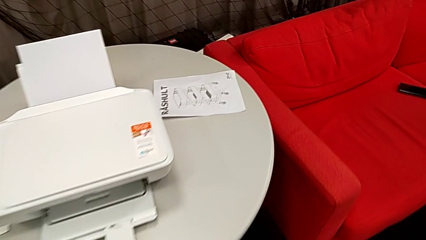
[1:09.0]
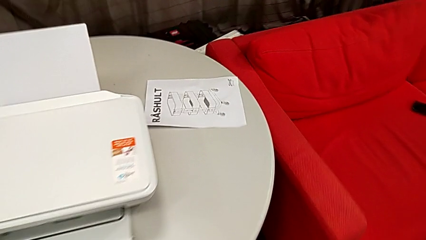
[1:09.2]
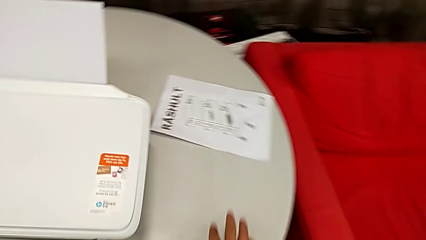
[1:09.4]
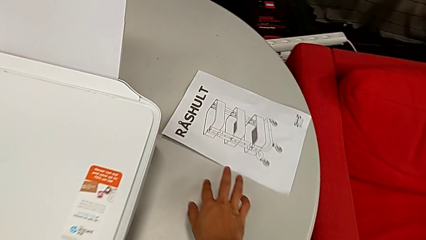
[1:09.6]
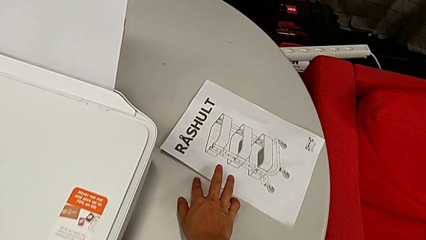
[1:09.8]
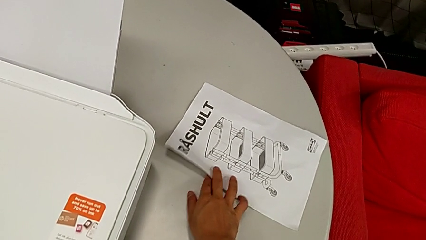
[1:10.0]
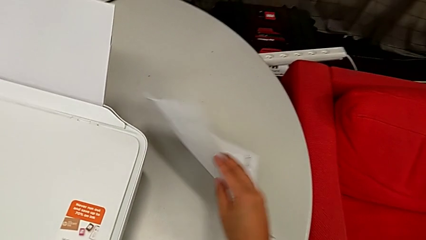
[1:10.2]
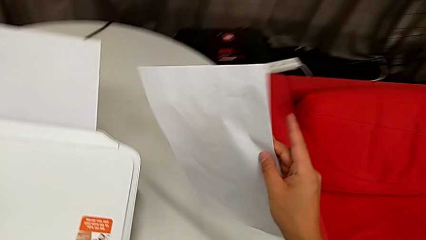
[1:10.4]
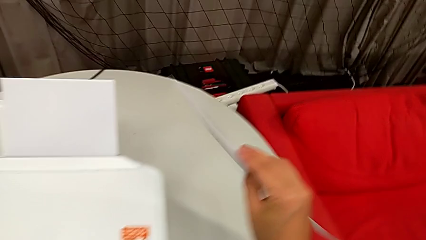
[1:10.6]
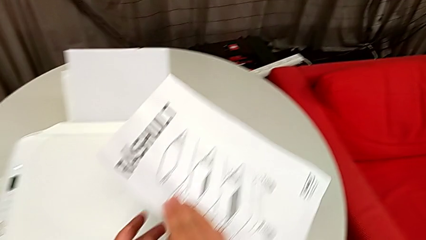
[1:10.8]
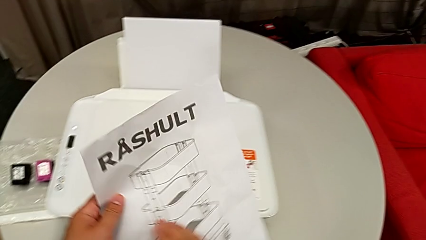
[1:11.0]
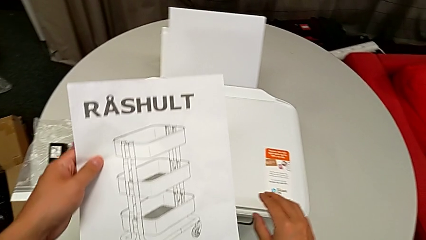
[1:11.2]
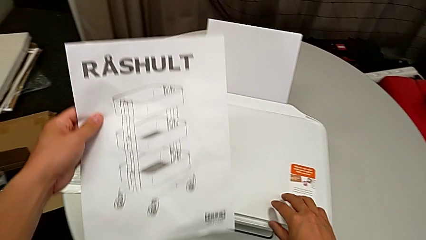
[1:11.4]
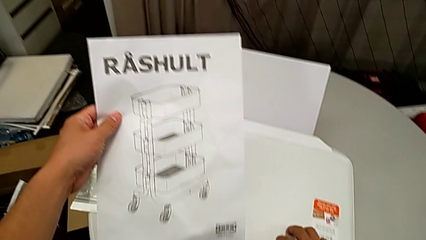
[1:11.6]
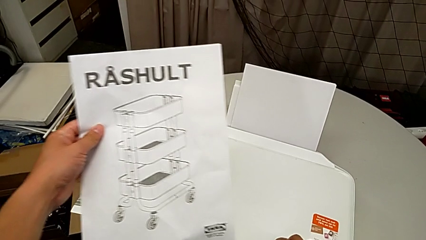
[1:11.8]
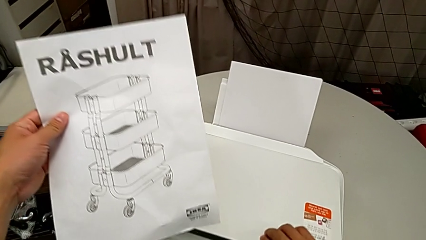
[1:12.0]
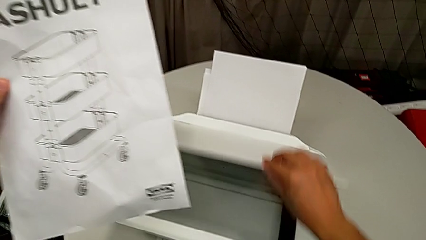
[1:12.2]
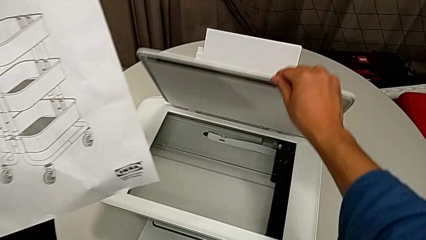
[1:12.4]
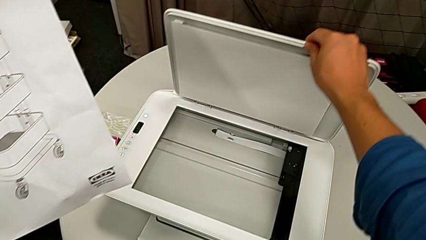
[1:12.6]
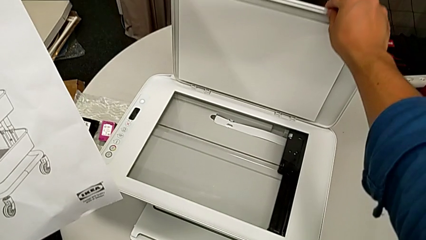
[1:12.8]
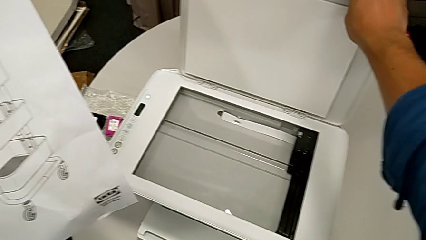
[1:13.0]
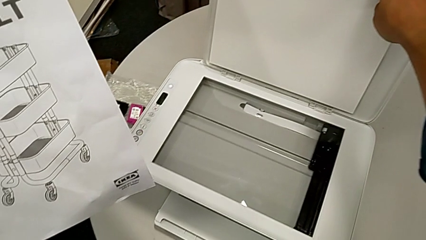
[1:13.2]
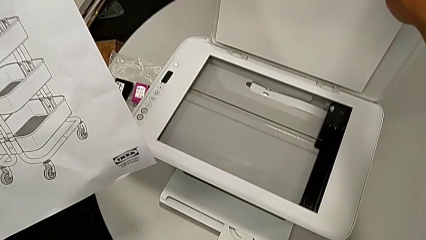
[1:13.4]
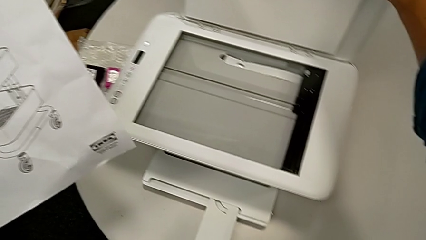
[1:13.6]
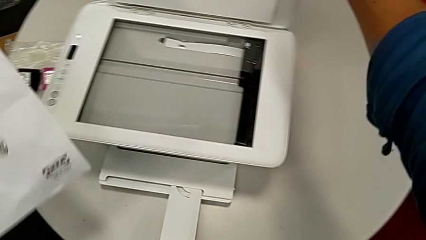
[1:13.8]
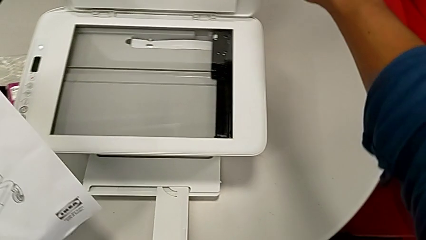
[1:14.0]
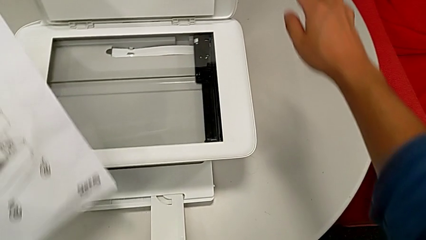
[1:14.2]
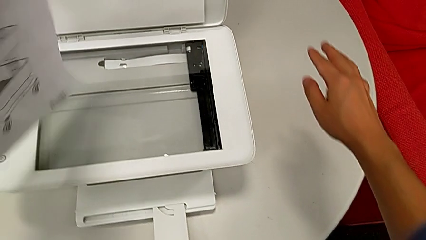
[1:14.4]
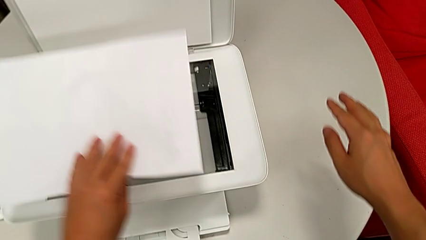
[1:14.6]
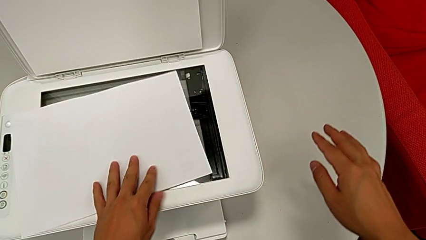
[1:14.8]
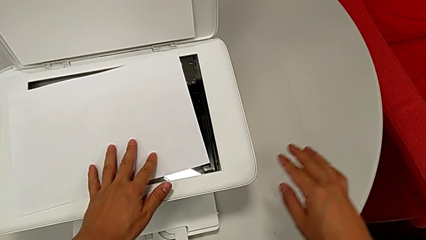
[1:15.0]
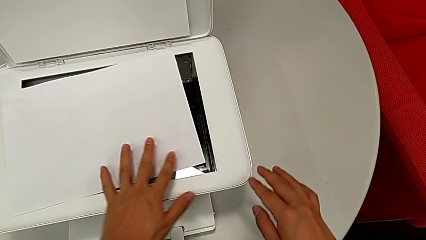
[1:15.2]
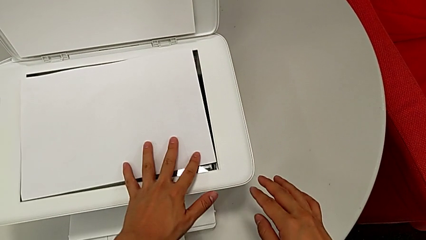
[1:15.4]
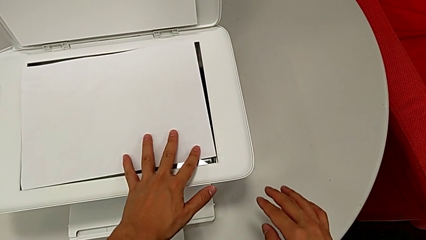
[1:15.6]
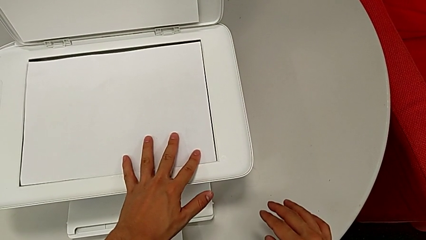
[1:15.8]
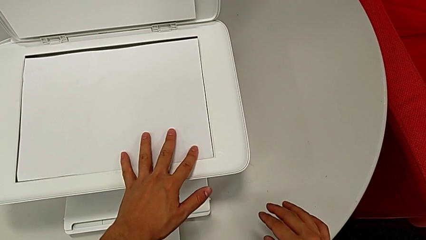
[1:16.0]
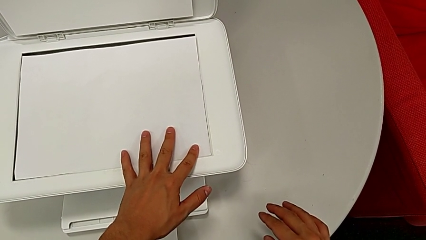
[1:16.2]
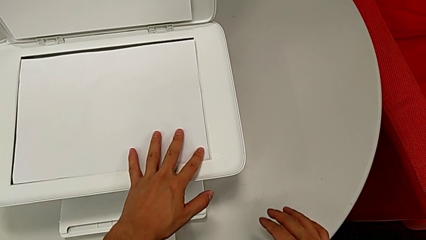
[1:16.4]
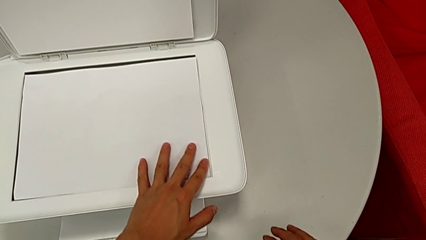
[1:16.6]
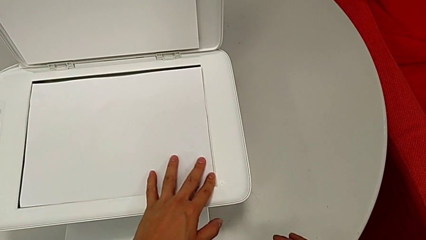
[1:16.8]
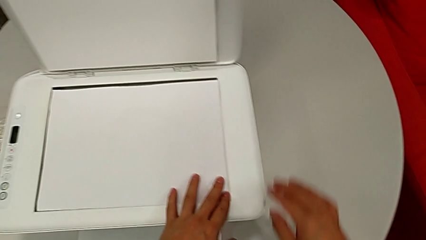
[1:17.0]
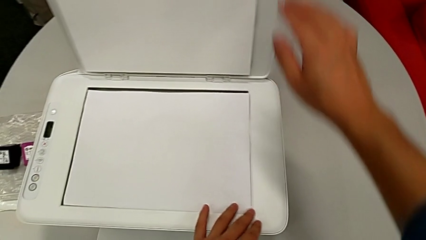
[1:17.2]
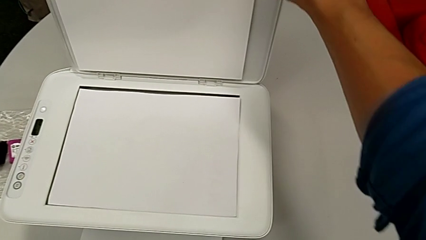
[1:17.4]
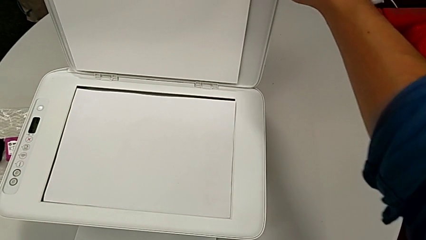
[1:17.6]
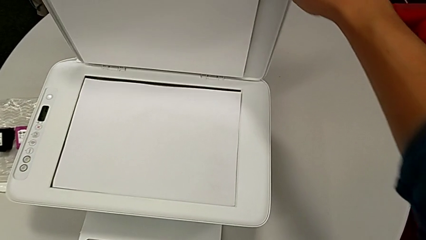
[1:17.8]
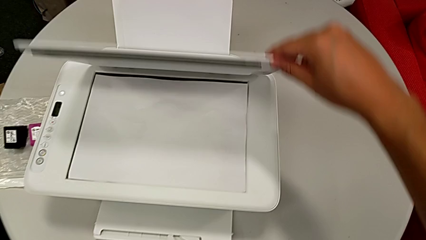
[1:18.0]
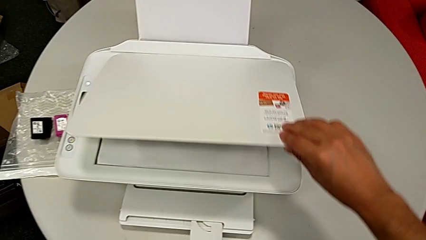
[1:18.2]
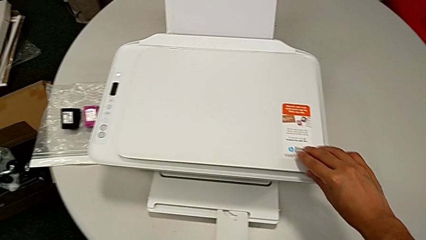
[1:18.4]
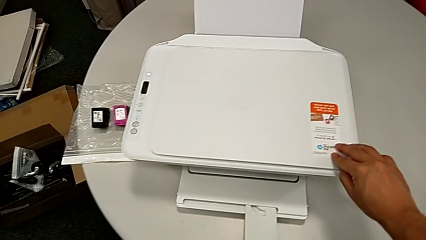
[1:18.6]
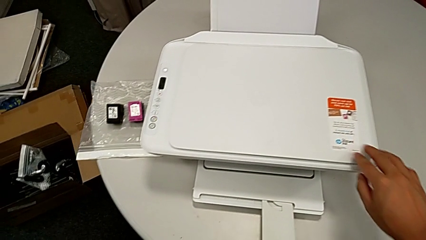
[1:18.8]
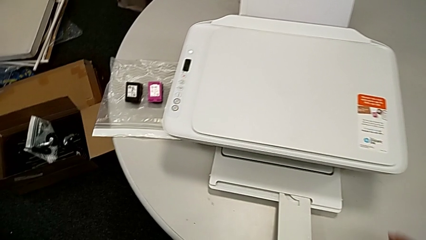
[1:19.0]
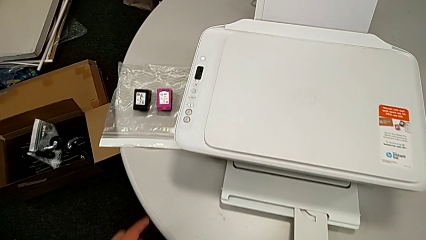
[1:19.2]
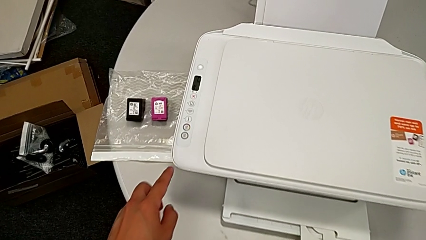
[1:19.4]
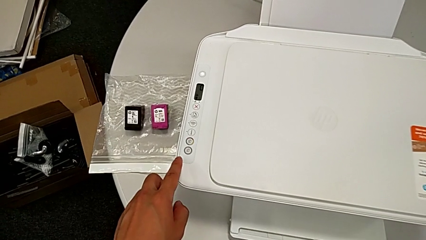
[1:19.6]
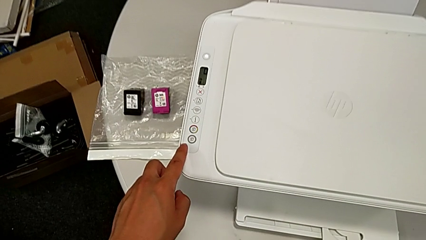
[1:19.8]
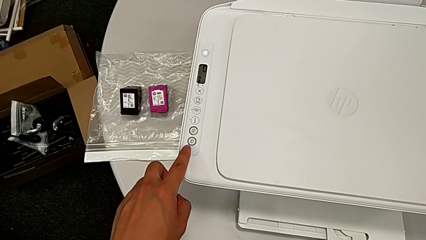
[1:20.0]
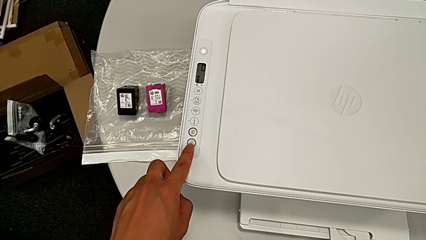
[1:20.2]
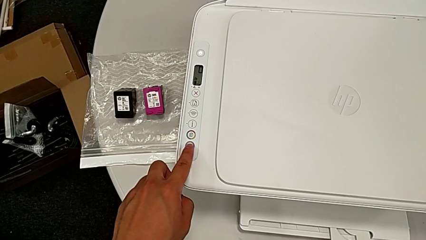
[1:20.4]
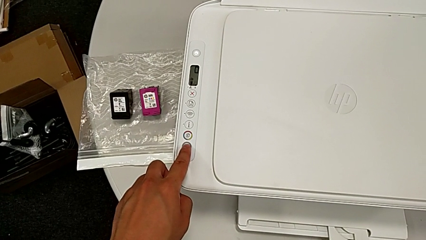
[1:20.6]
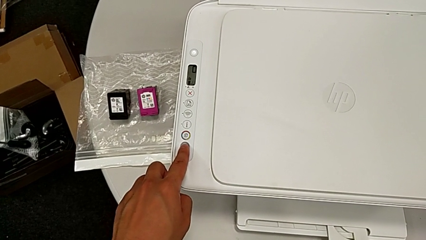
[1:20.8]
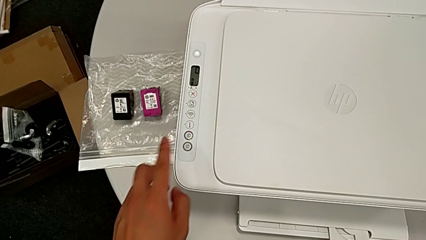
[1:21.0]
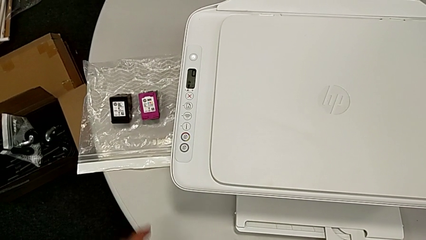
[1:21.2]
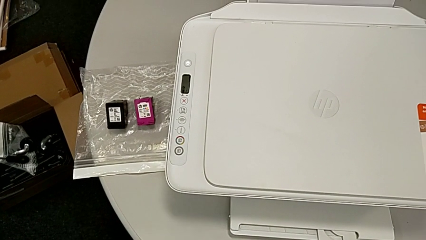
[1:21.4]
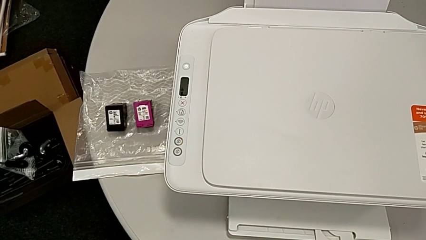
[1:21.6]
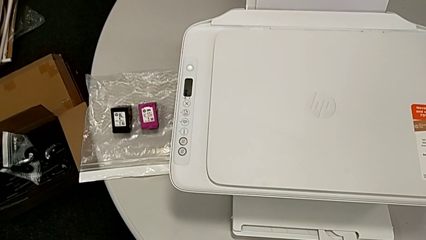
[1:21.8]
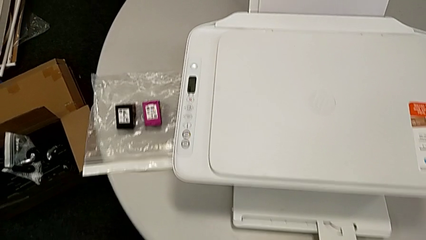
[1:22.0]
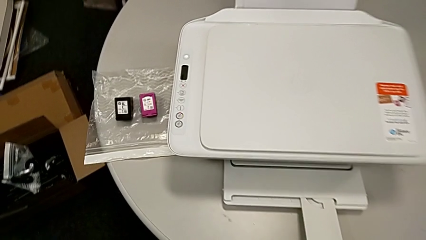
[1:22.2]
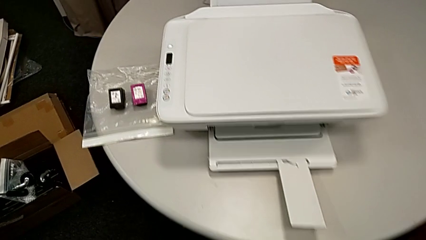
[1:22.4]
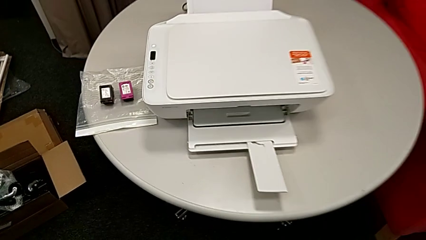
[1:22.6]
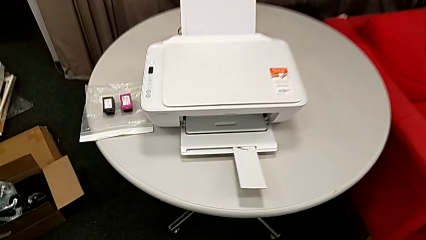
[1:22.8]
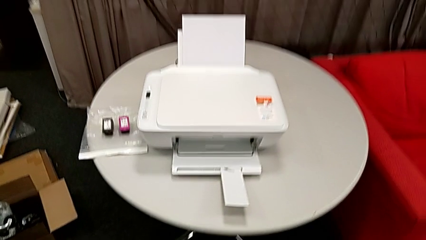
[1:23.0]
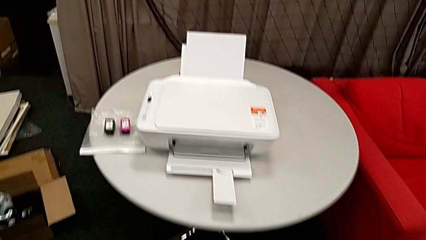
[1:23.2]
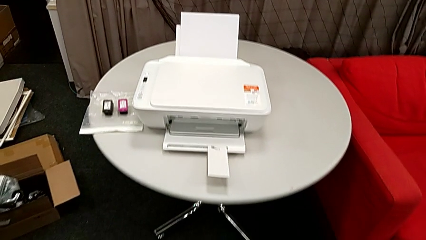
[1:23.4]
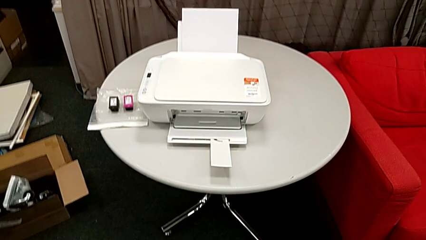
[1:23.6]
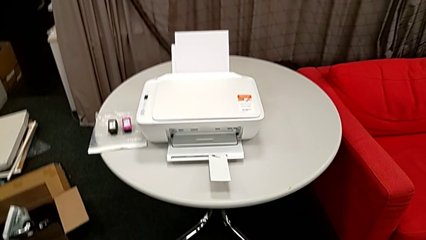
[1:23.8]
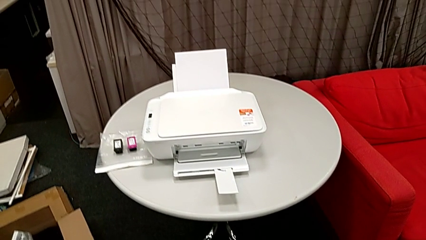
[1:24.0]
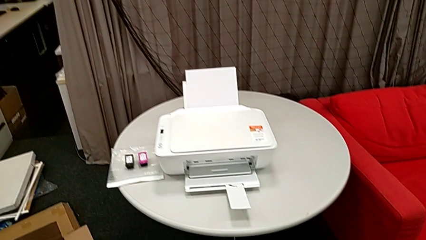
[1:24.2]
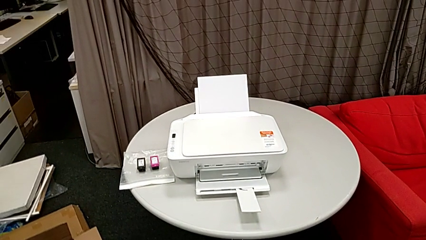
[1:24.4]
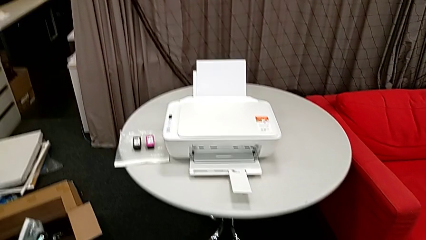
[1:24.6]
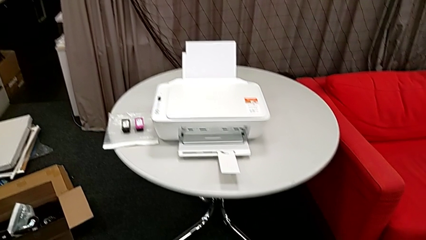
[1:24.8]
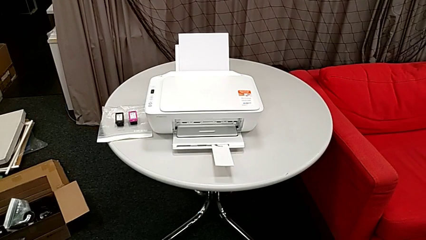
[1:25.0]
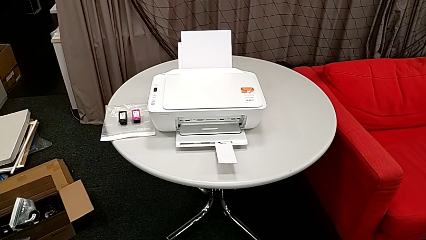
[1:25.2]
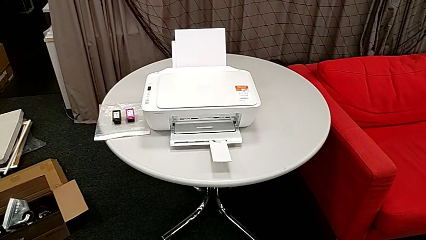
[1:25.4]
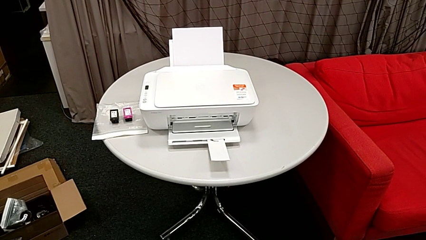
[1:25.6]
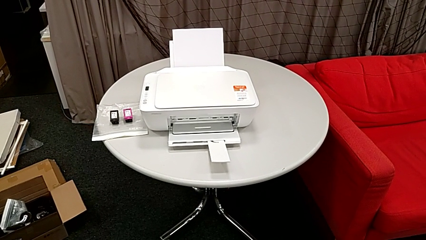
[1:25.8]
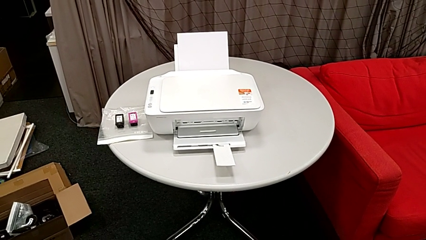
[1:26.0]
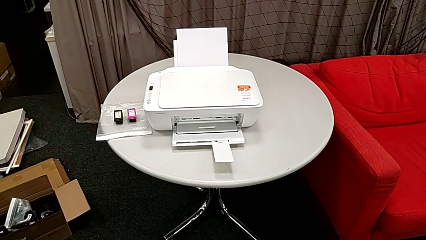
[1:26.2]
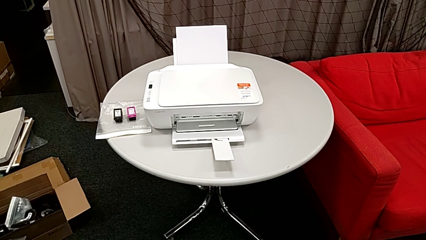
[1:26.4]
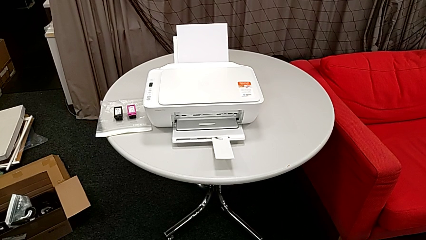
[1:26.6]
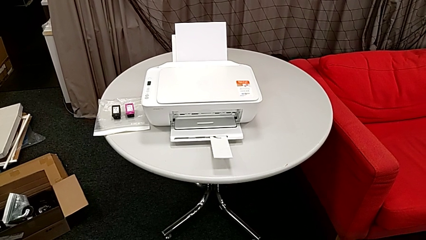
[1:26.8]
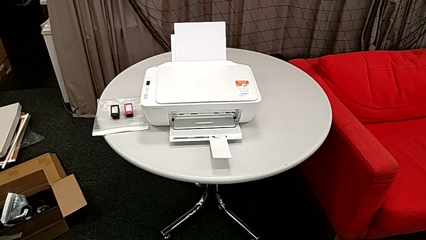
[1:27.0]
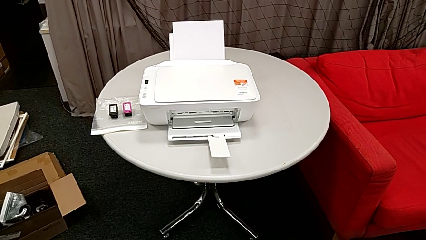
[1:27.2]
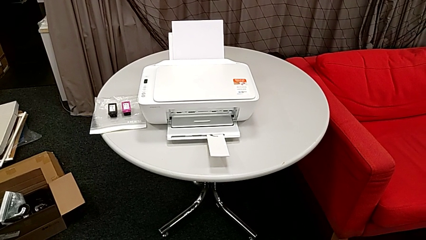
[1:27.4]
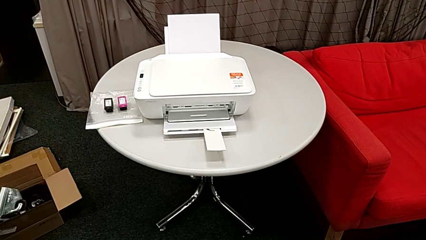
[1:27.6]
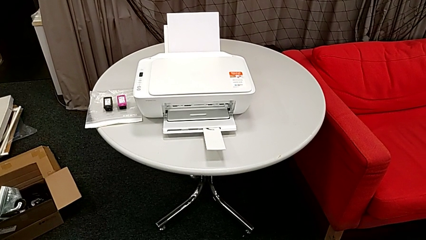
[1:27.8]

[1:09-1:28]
The camera wearer is copying. They grab the paper stack, open the copy gate, place the paper stack, align it, close the copy gate and press the button.
